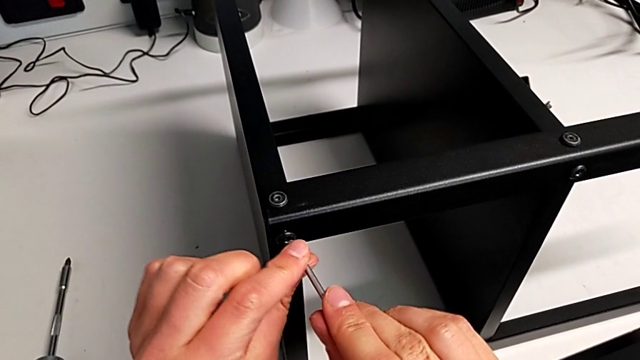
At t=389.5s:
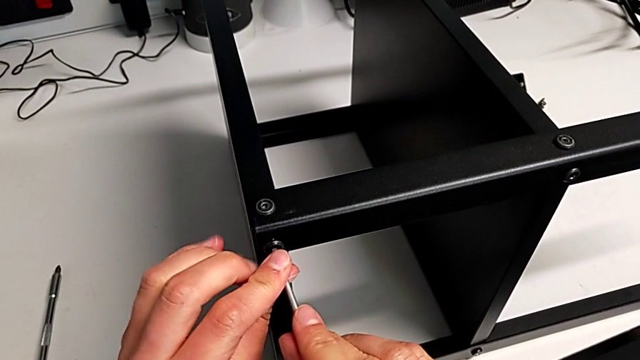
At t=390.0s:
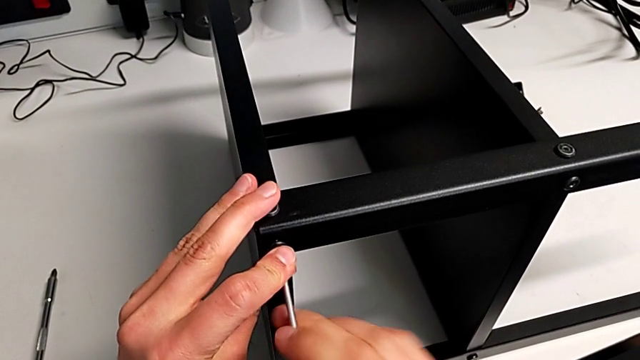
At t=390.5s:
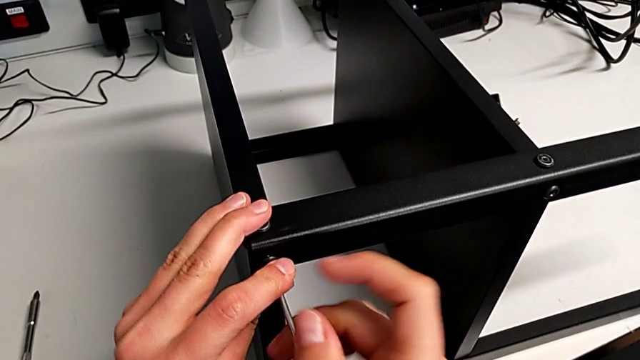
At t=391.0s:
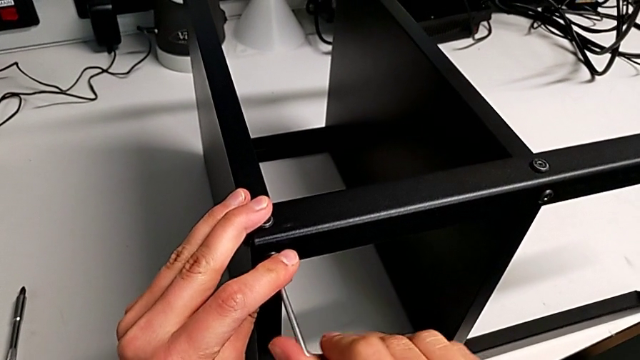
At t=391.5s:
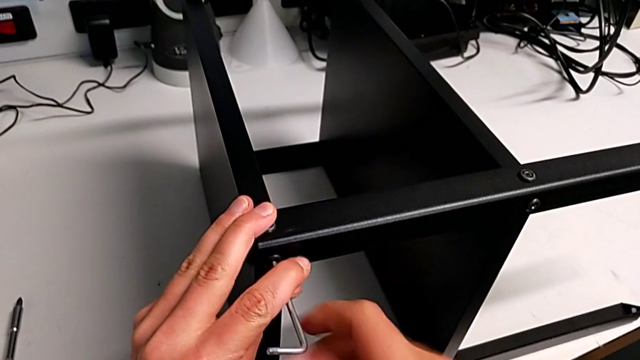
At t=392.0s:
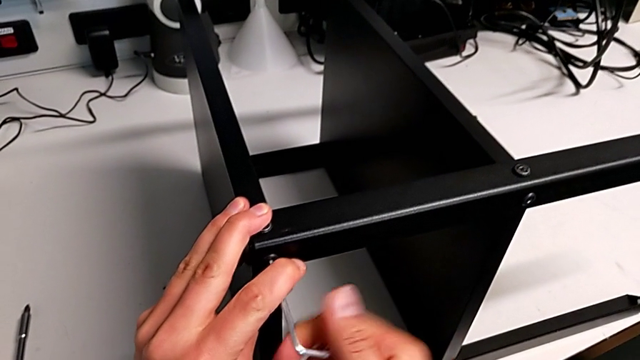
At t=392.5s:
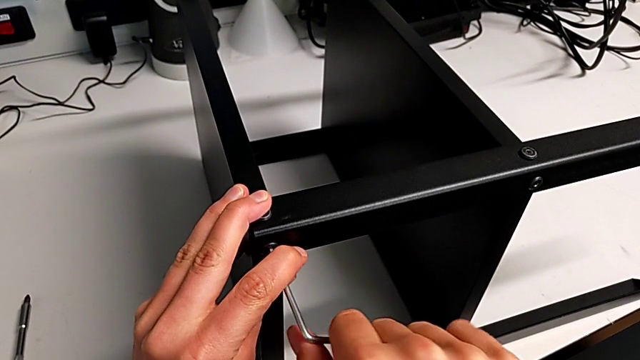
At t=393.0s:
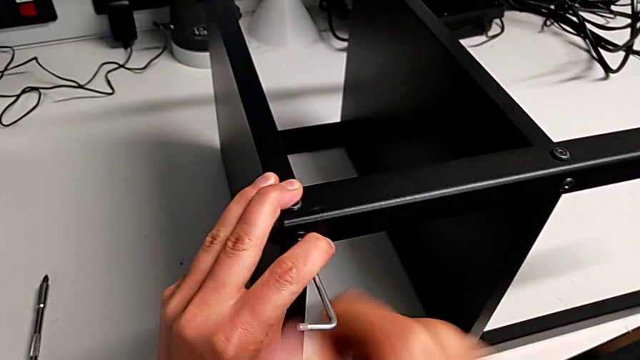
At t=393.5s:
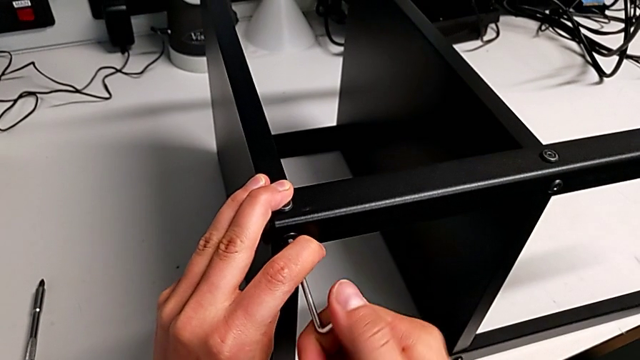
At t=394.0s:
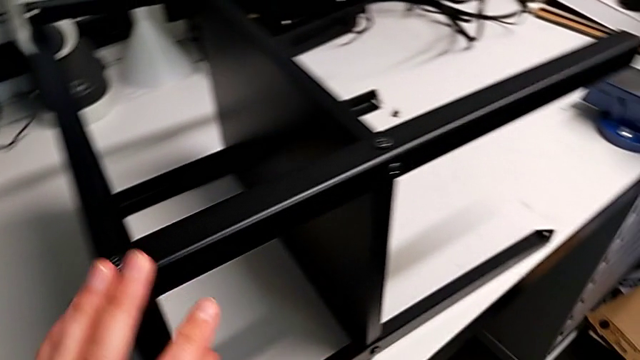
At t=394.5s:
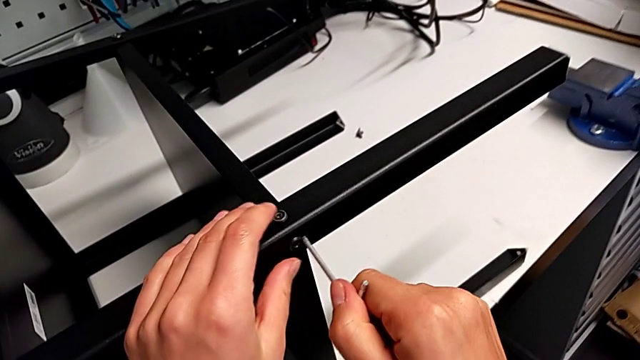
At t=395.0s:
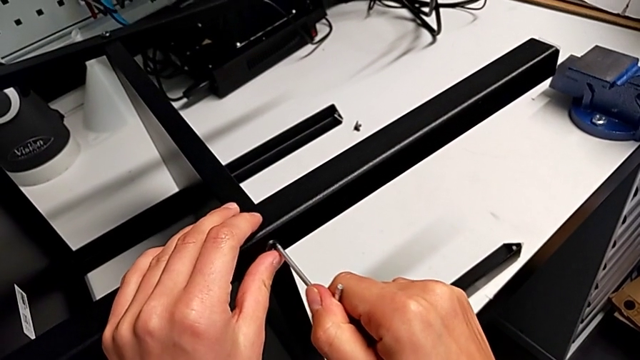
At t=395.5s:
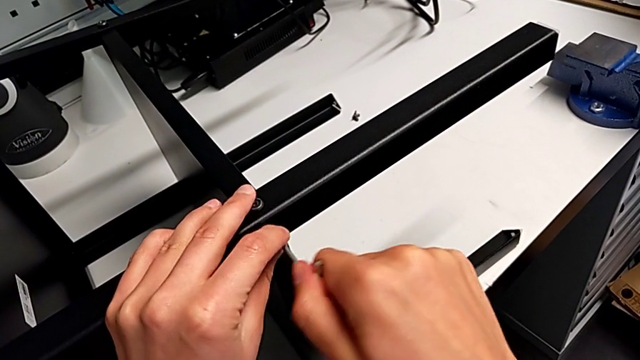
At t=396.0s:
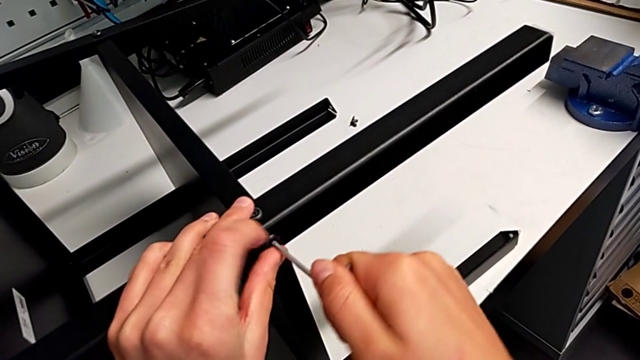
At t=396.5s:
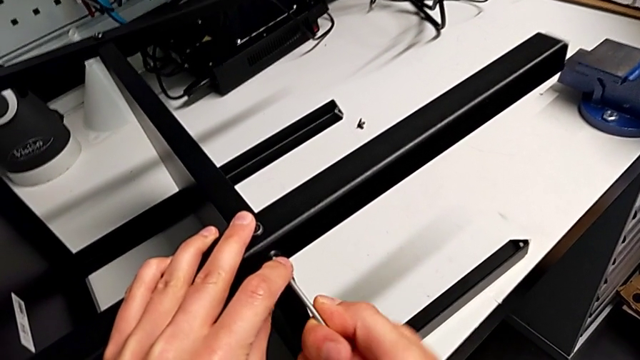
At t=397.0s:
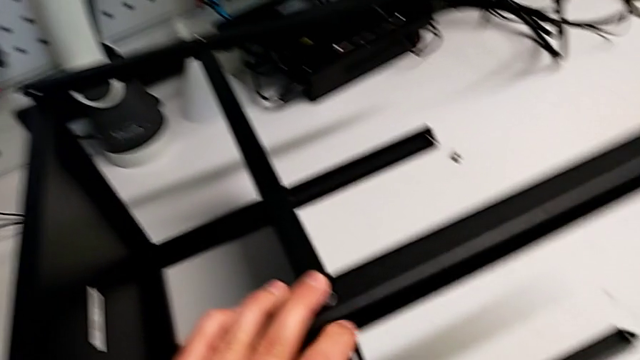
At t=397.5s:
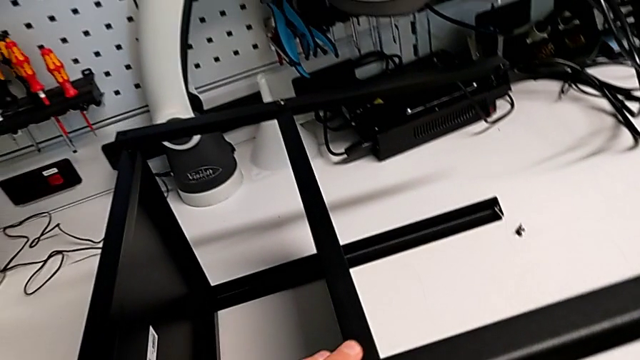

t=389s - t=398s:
The camera wearer is screwing the third leg onto the top plate. They screw the fourteenth hex socket head.

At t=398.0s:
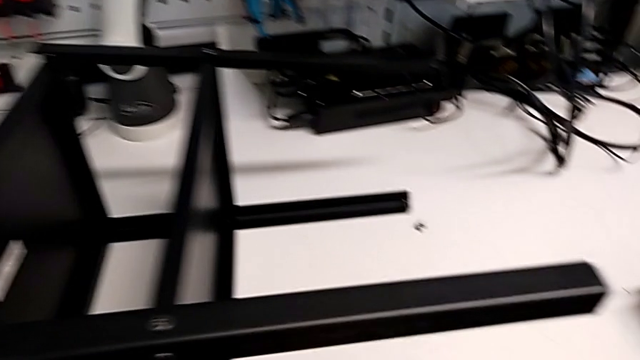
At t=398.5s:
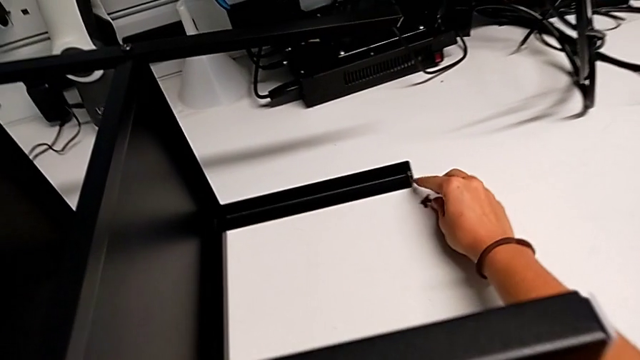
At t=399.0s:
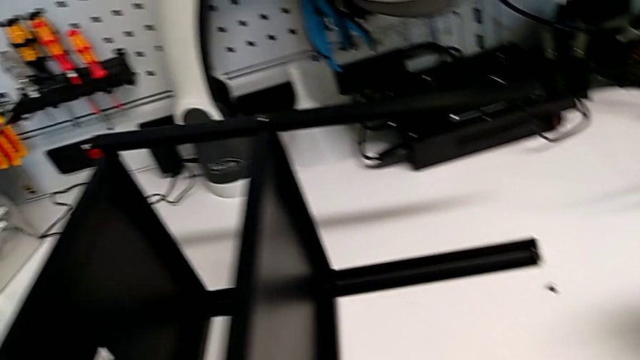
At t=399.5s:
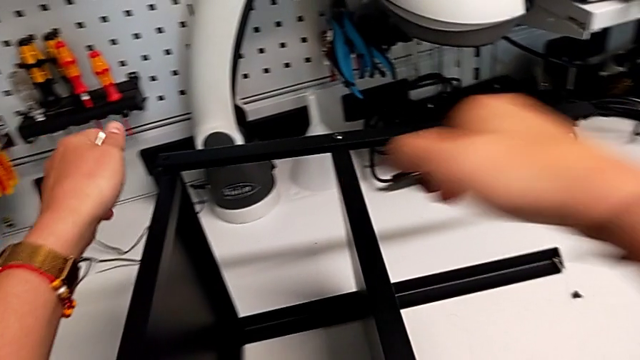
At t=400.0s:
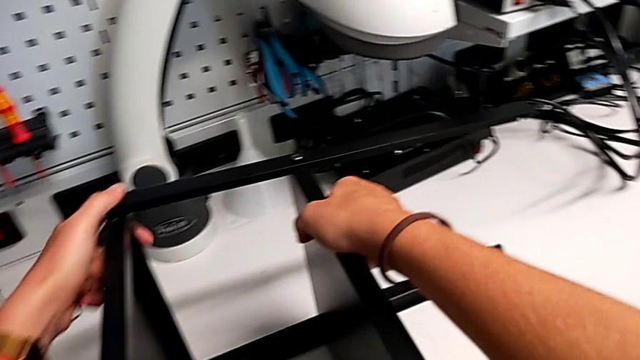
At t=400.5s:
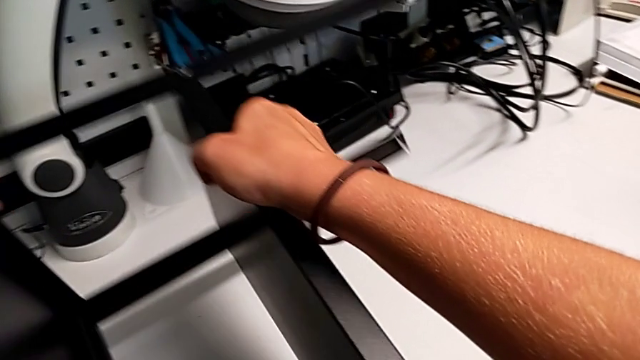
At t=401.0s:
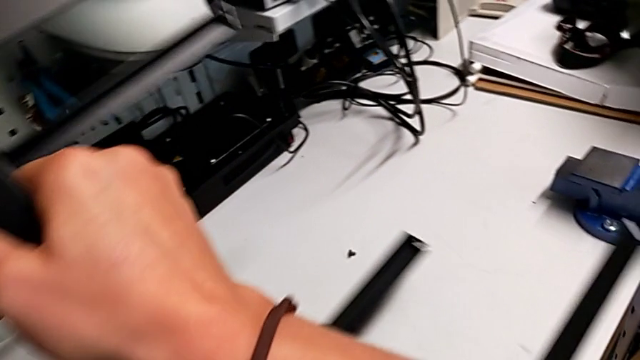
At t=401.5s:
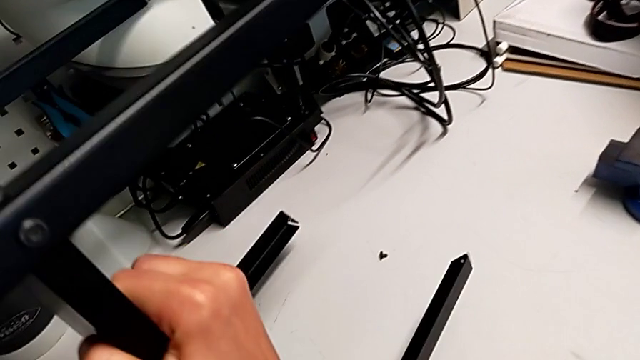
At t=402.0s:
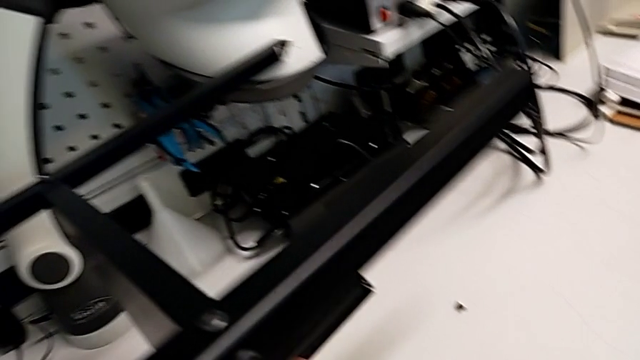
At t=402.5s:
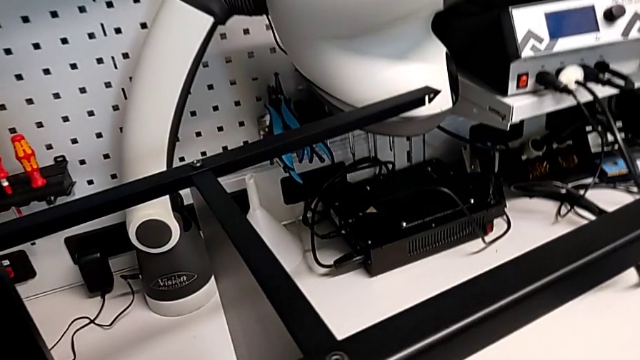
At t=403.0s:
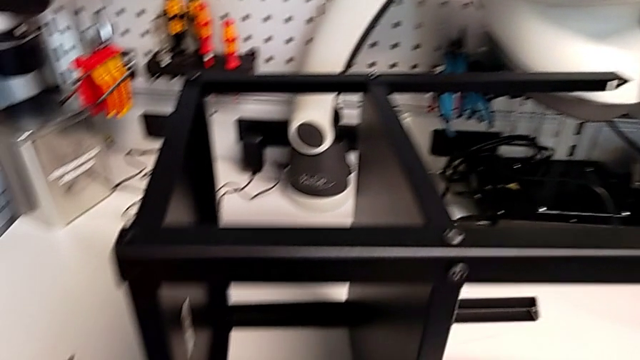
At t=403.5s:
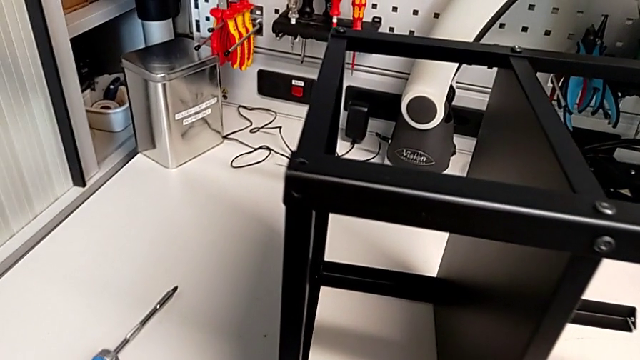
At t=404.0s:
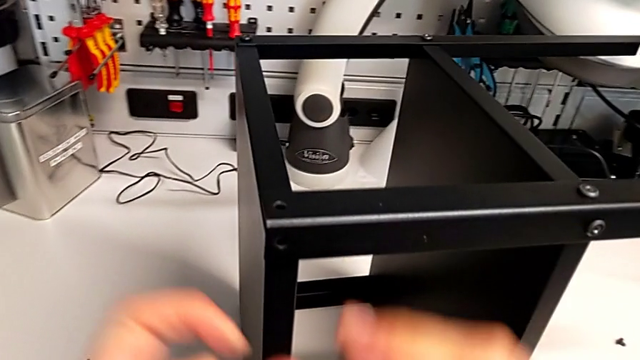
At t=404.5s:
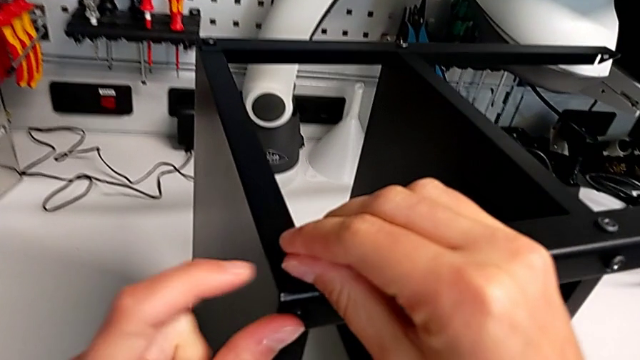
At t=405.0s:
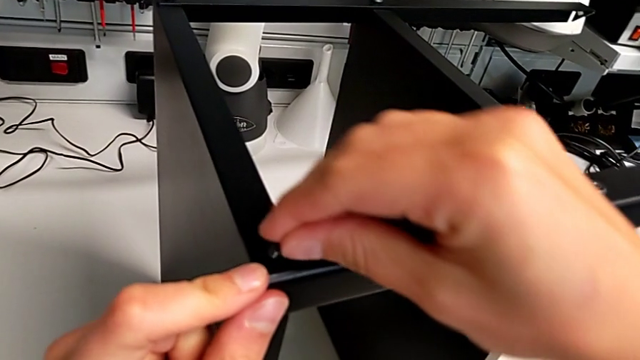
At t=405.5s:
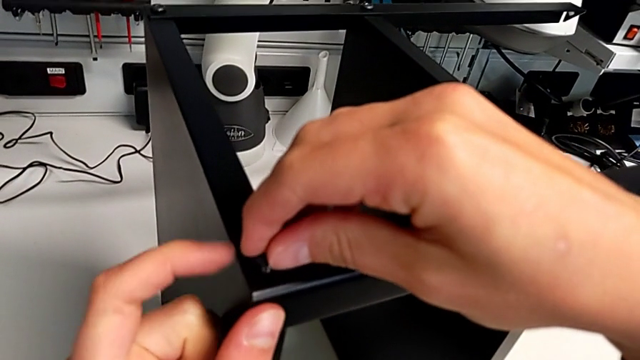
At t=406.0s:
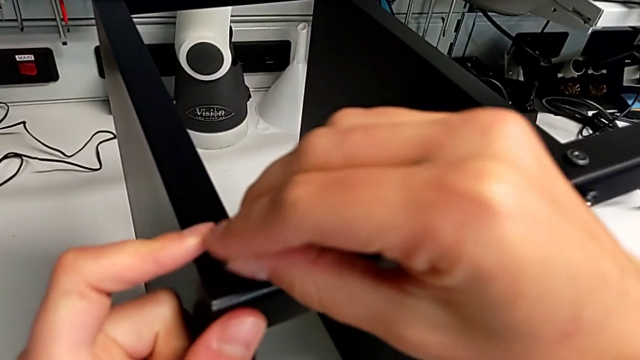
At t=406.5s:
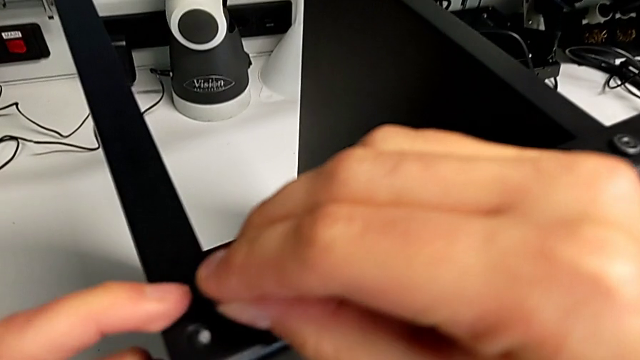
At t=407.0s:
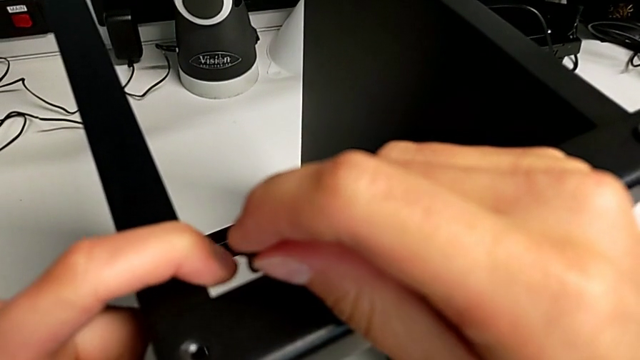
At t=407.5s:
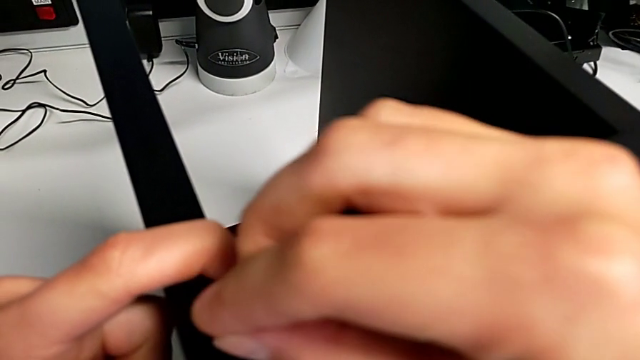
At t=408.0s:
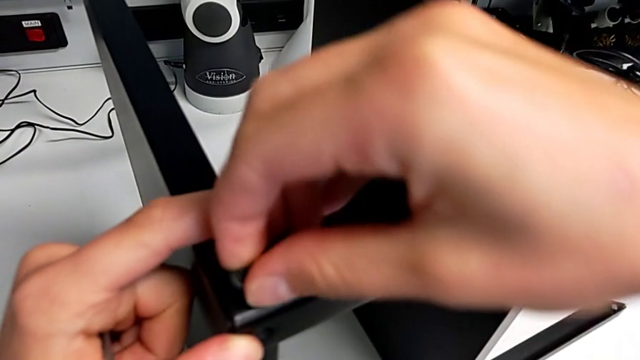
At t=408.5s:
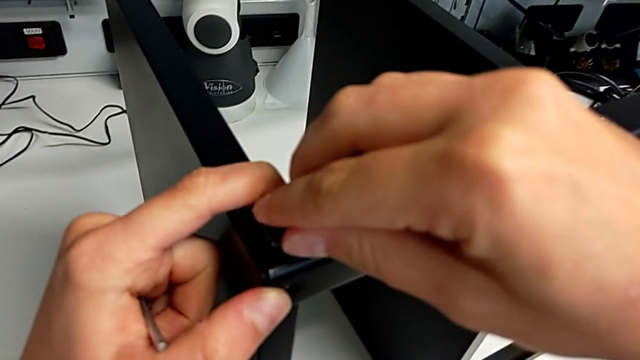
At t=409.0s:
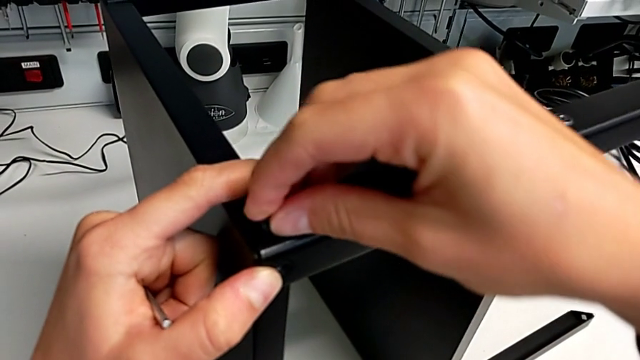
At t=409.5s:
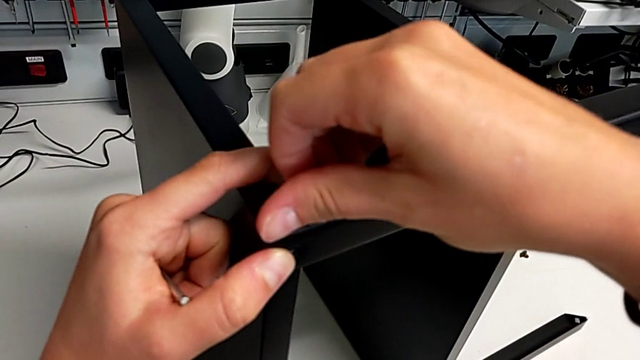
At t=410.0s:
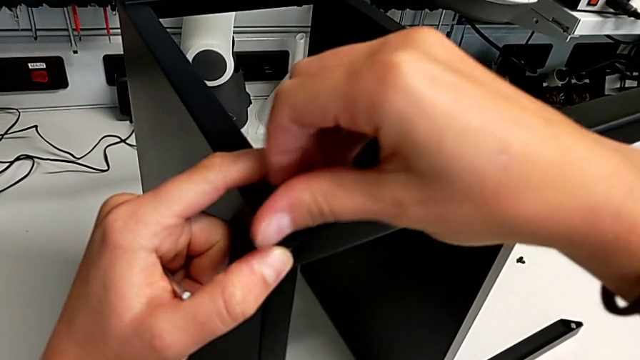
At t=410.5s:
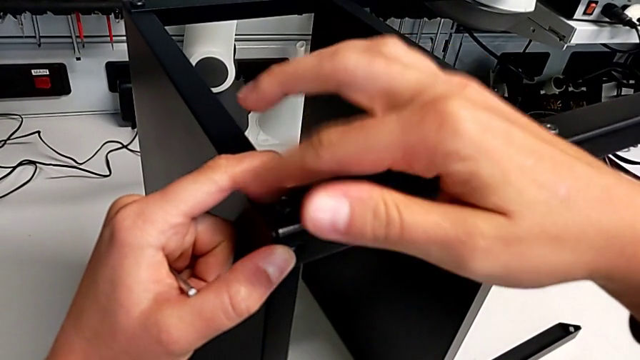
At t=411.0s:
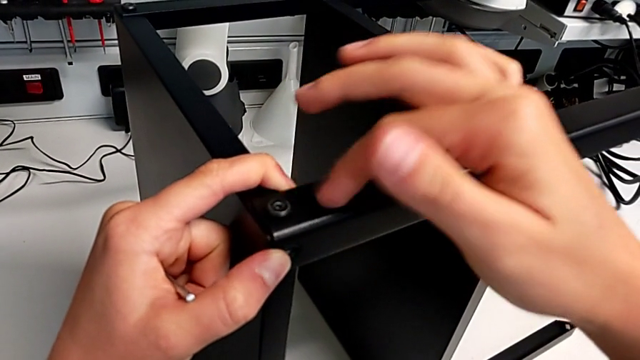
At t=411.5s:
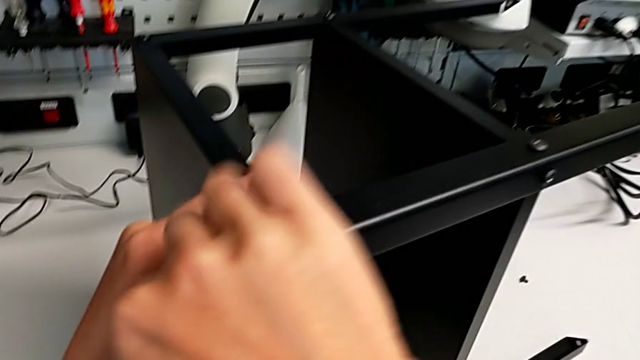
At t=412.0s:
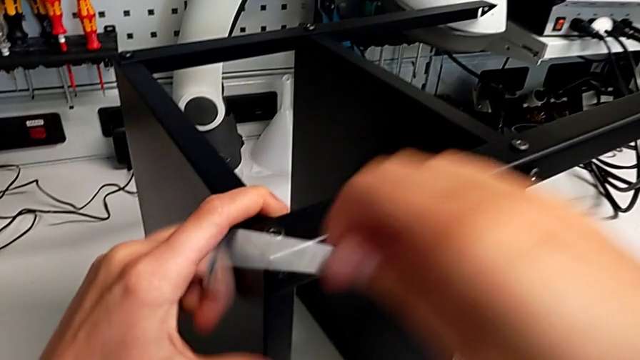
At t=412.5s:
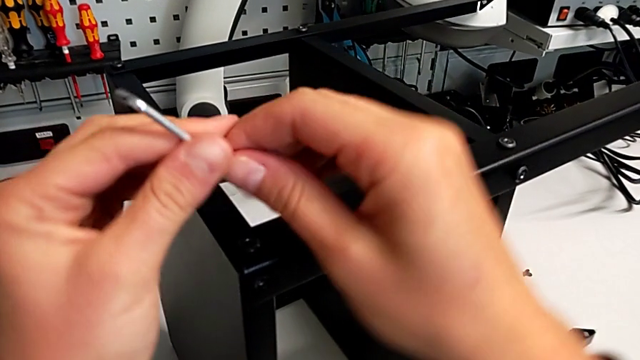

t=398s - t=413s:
The camera wearer is screwing the fourth leg onto the top. They flip the tray and insert the fifteenth hex socket head.
